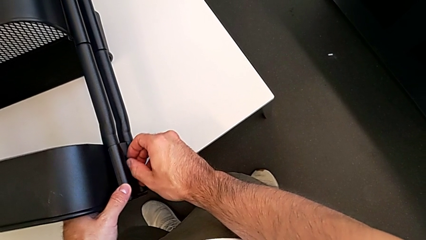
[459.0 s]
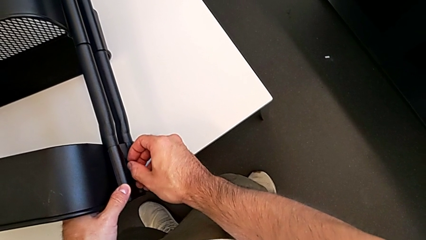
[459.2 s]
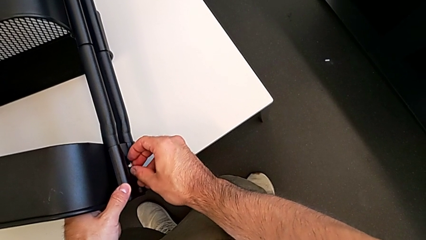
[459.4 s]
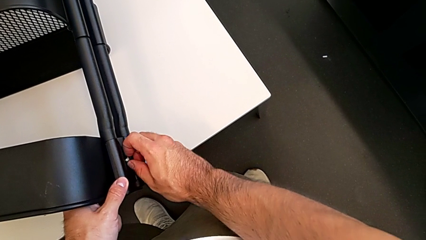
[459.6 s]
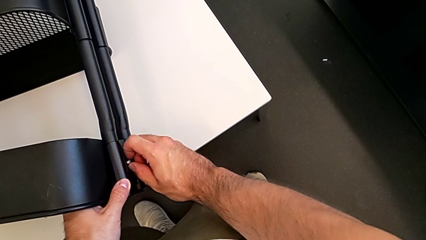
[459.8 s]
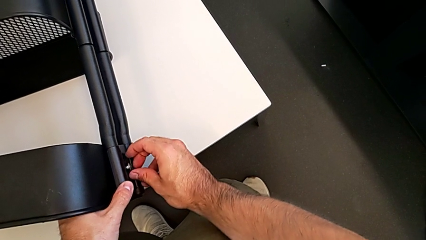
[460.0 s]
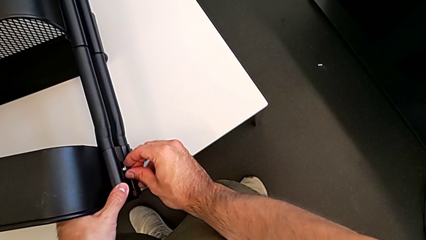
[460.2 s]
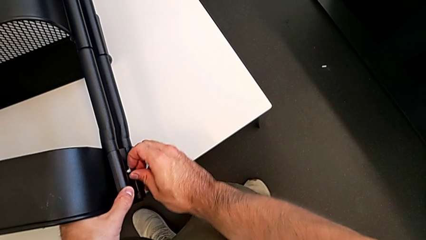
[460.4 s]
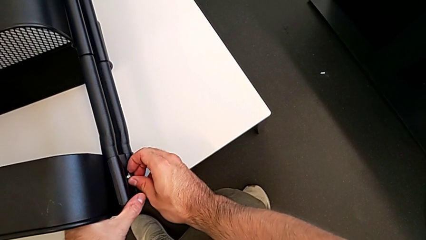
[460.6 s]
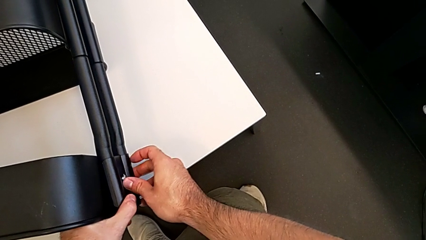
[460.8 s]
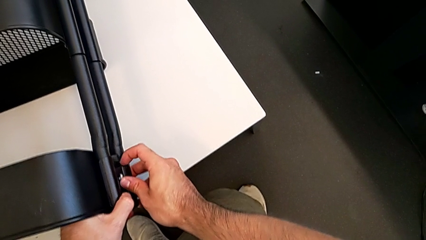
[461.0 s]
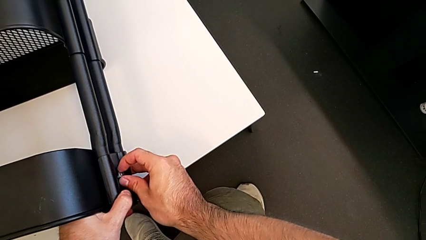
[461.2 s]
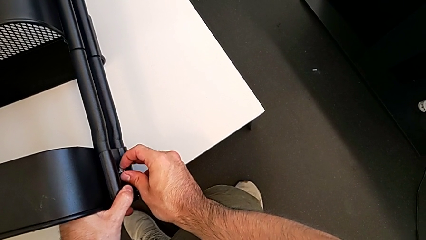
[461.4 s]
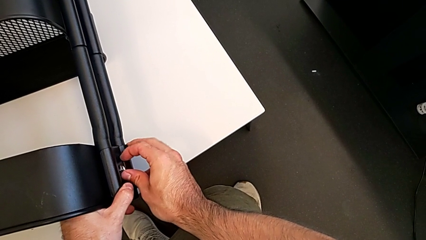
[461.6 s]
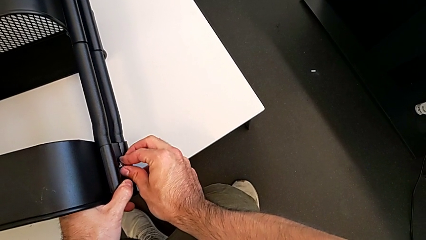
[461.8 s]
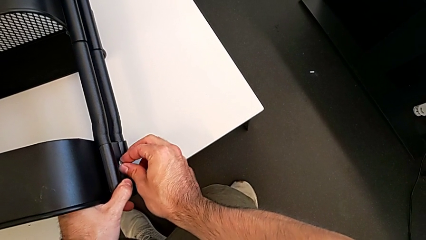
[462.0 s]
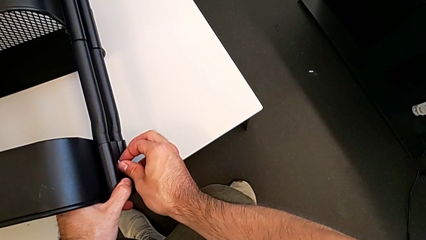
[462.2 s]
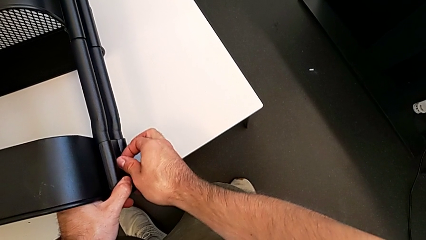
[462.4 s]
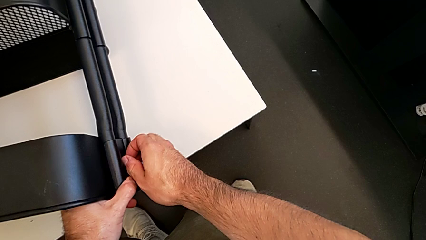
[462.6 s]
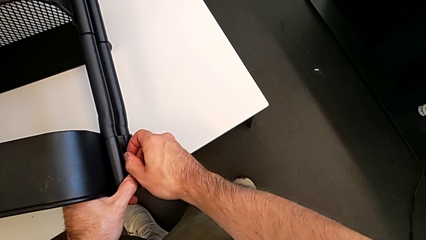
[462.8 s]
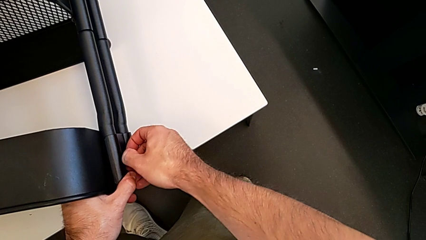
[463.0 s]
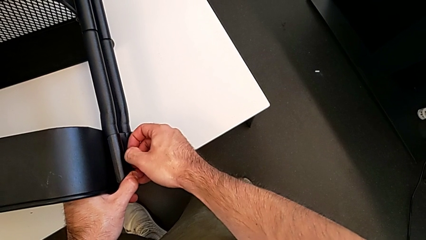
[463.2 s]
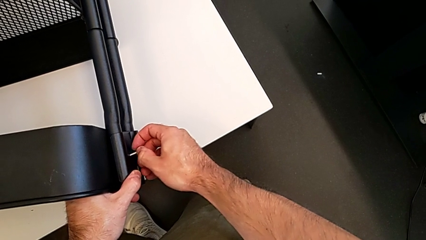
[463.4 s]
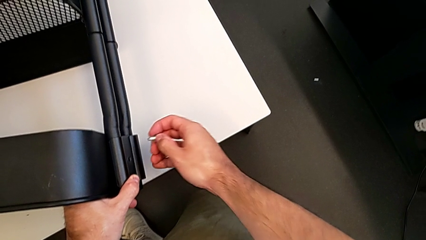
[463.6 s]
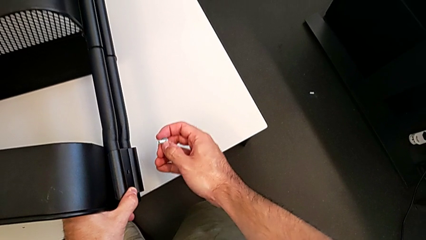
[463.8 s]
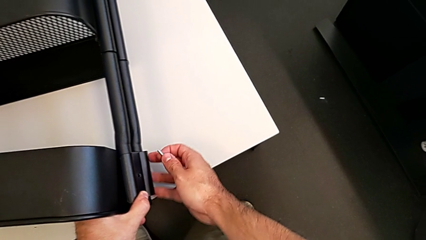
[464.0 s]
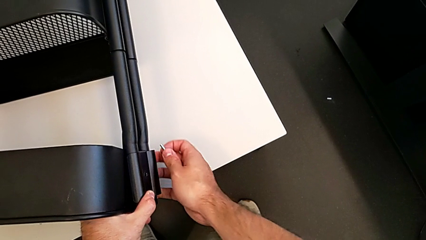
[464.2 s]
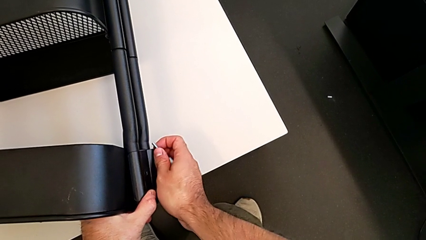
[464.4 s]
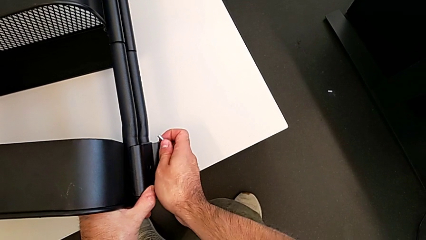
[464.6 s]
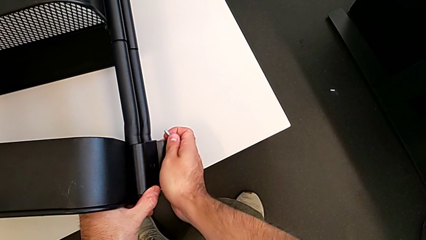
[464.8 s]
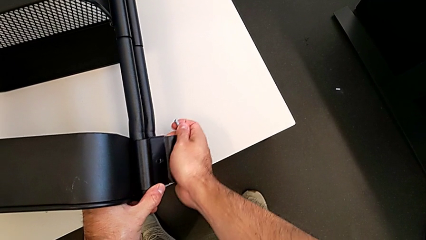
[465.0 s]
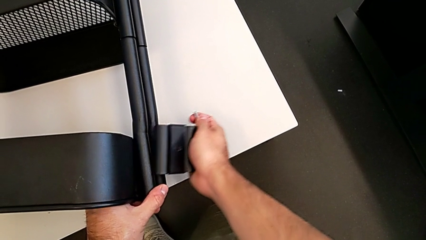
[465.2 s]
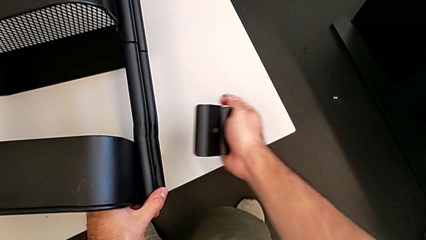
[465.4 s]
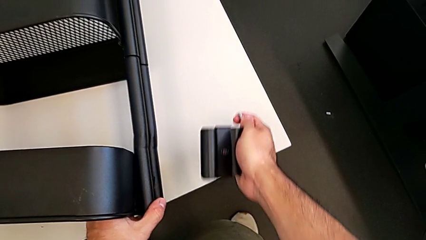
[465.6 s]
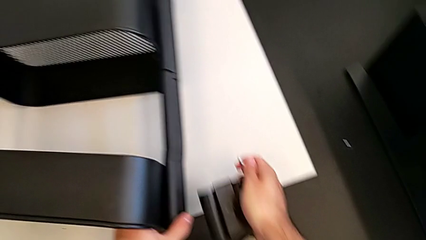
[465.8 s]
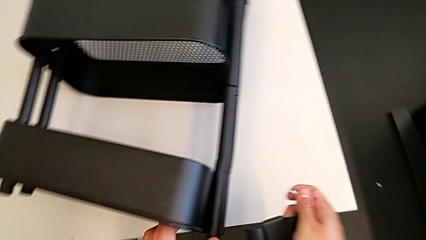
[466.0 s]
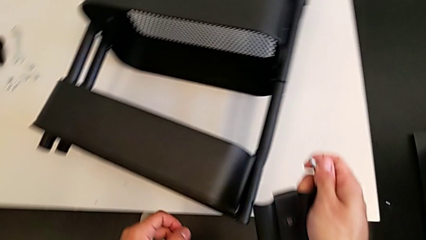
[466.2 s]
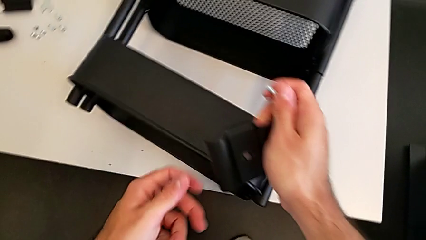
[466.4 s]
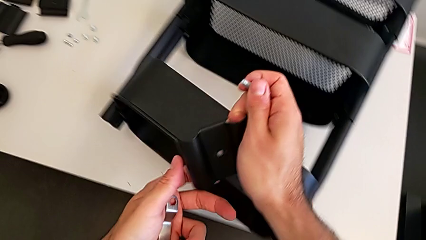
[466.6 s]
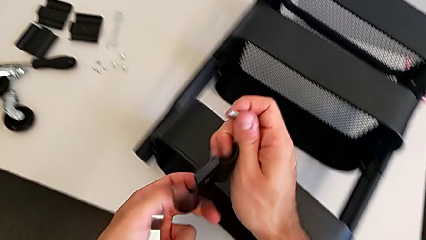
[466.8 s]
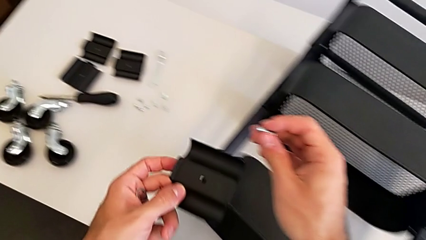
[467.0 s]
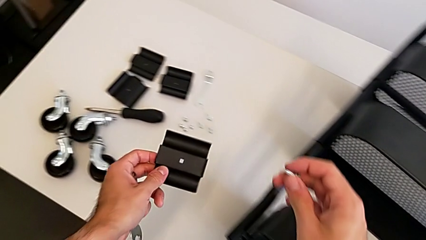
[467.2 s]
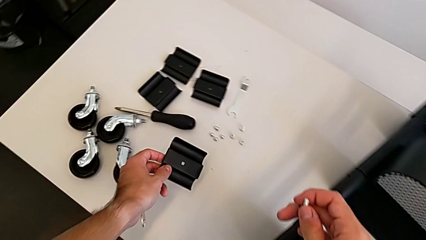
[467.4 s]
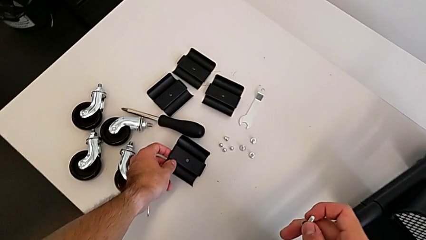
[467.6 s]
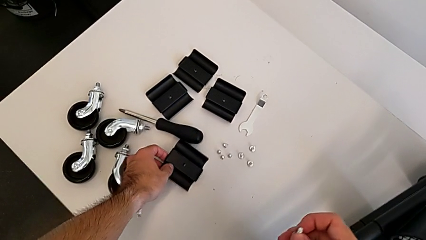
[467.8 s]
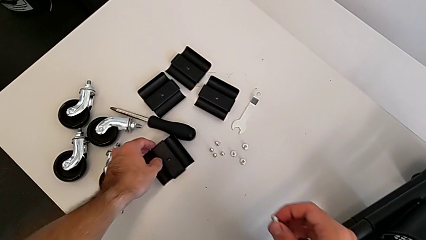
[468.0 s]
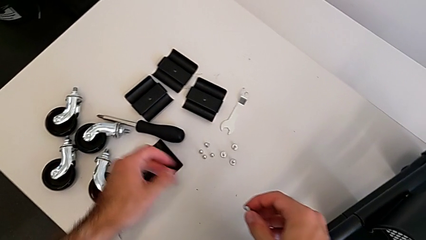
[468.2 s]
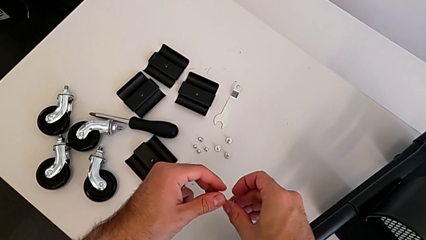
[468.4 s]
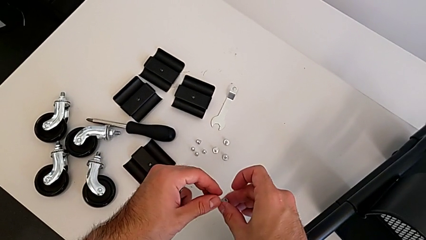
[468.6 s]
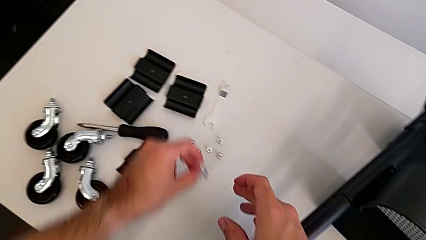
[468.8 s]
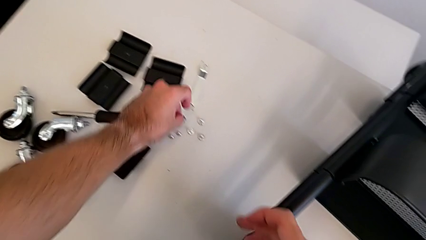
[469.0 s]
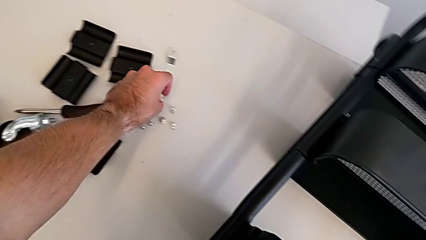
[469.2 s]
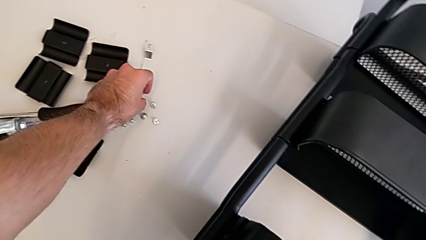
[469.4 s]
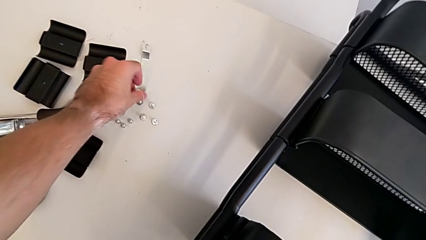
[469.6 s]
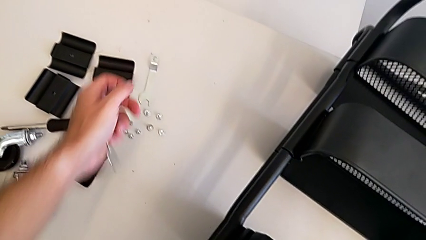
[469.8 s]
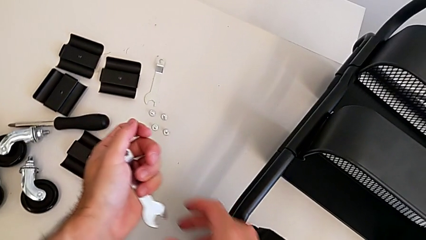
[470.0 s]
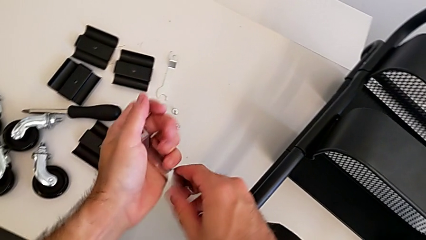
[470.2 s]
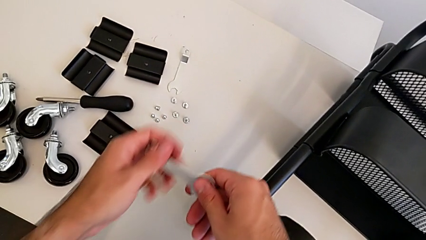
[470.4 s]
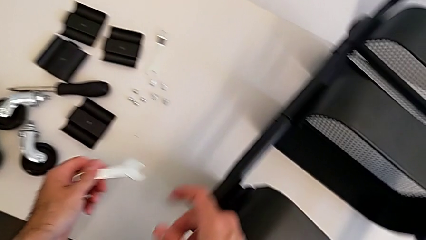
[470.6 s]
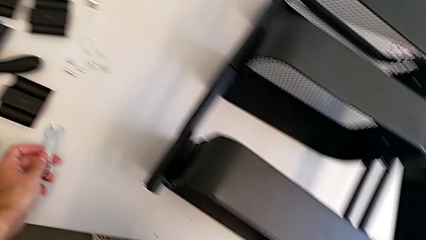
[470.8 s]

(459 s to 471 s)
The camera wearer is unscrewing the right hexagon cap nut and bracket from the top tray. They keep disassembling the screw, disassemble the bracket, place it and place the screw.

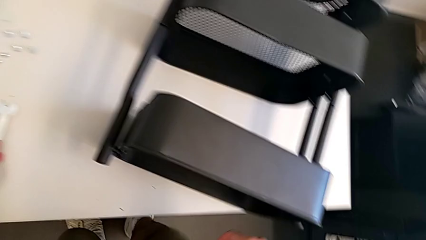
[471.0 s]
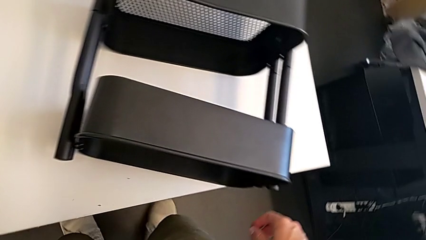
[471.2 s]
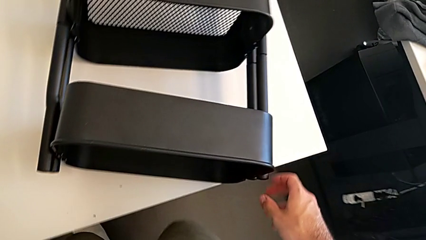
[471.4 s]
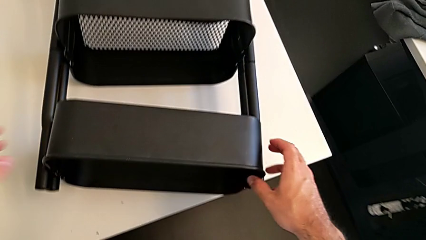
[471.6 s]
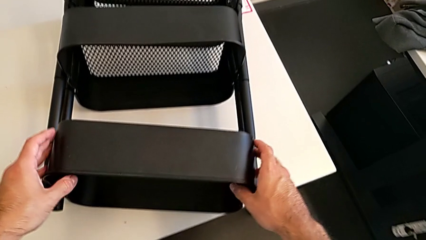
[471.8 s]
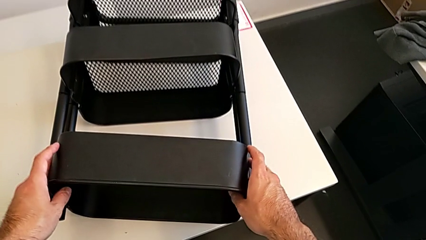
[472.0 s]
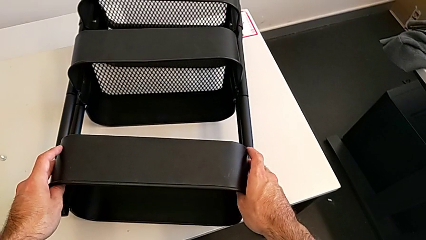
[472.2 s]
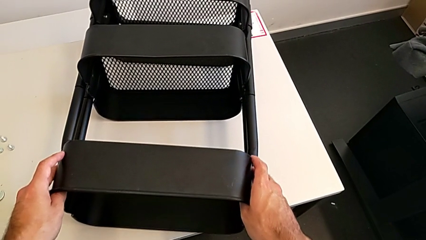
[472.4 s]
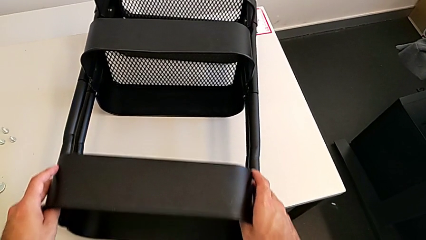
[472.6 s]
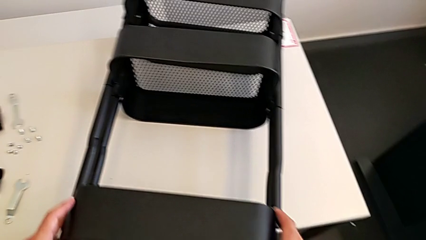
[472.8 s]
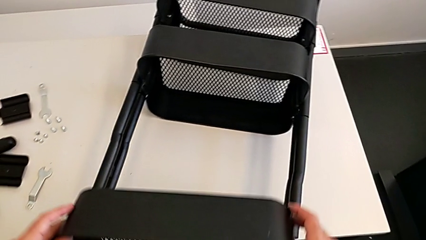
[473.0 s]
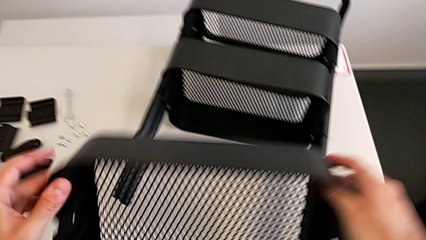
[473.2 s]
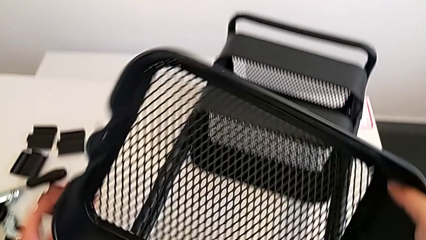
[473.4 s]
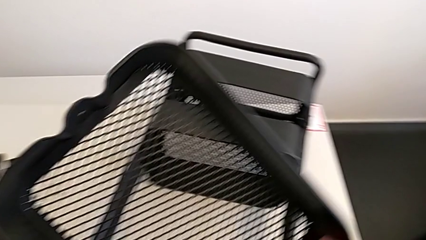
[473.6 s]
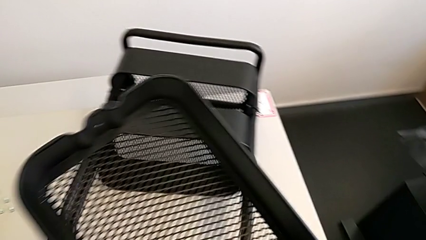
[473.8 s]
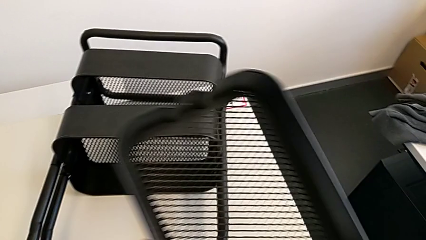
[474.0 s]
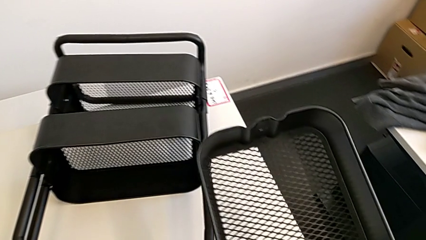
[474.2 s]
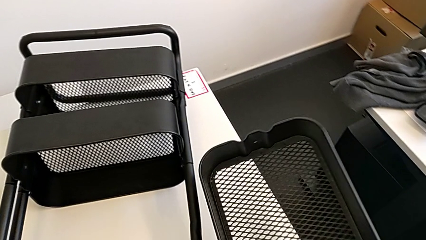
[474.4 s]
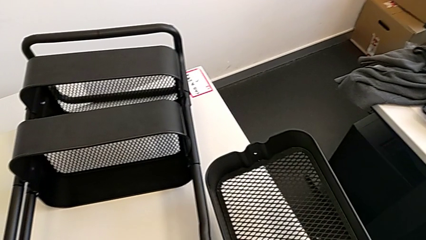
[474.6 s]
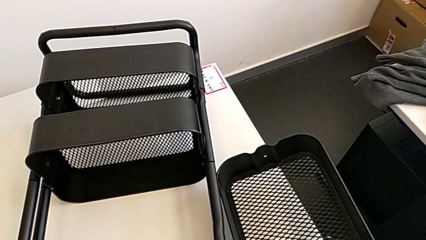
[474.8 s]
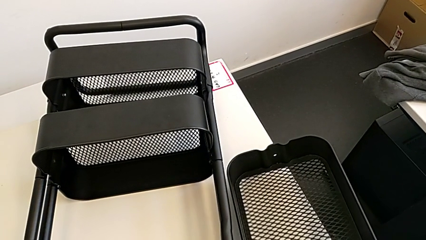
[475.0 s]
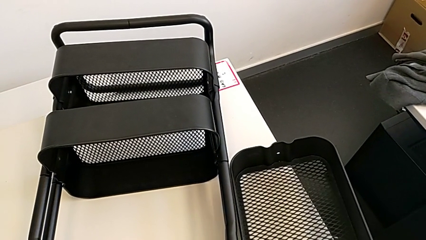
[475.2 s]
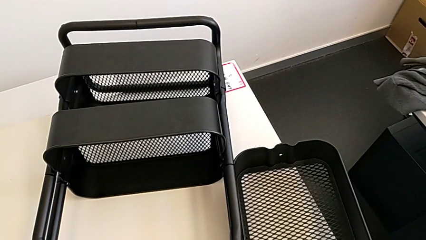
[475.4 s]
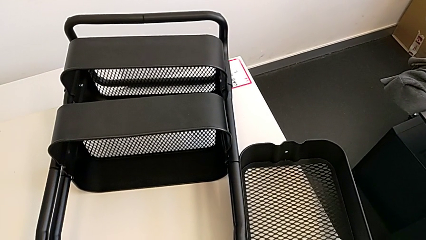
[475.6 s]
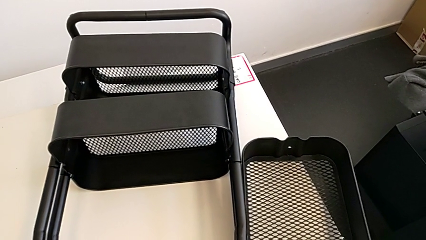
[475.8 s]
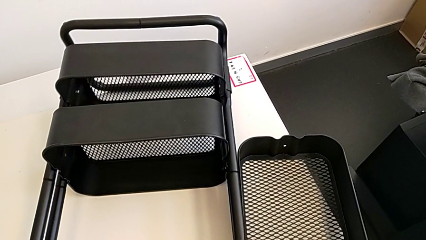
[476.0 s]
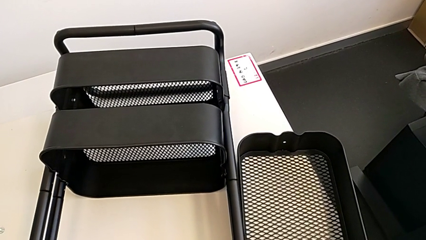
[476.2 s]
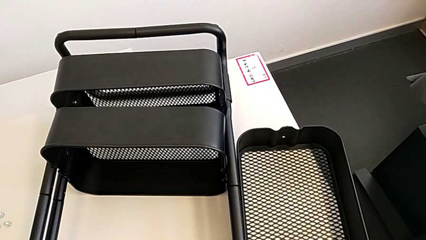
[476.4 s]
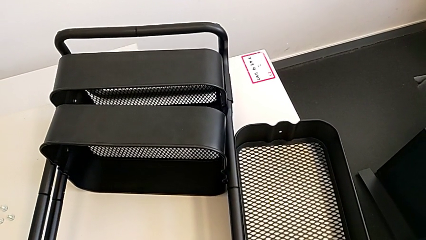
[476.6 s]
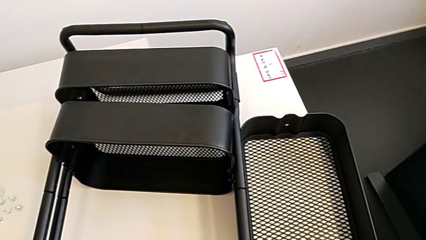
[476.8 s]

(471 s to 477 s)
The camera wearer is removing the top and middle trays. They approach the top grid tray, place the hexagonal wrench and disassemble the top grid tray.
